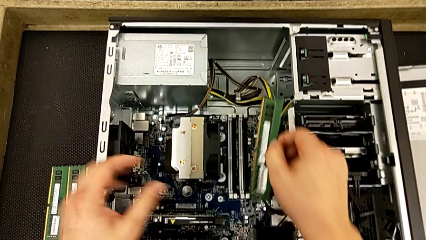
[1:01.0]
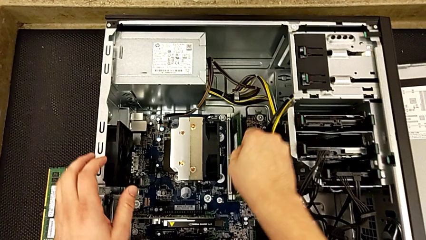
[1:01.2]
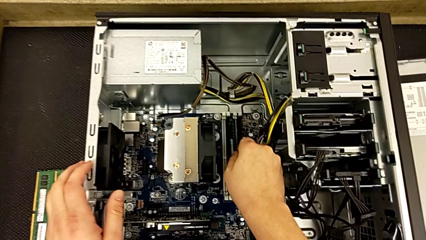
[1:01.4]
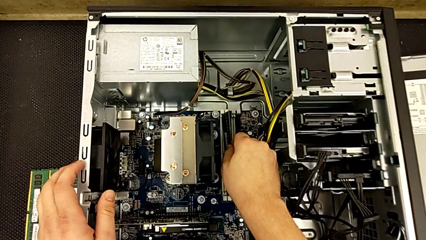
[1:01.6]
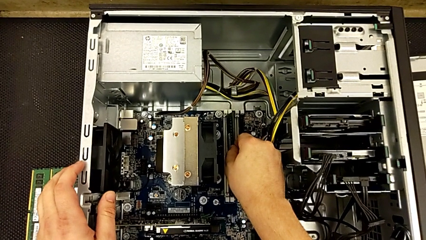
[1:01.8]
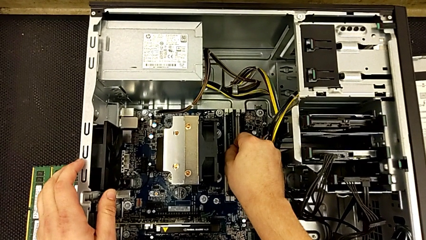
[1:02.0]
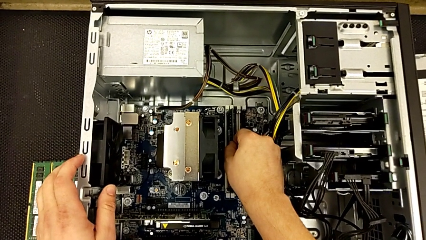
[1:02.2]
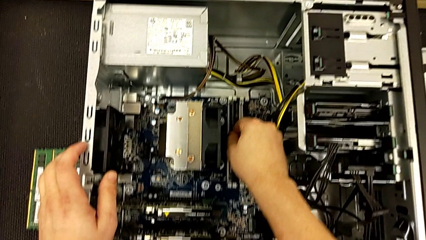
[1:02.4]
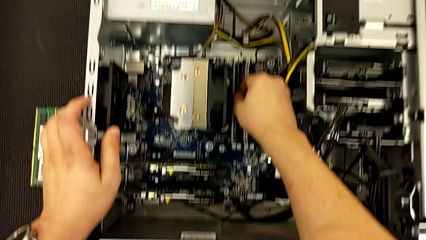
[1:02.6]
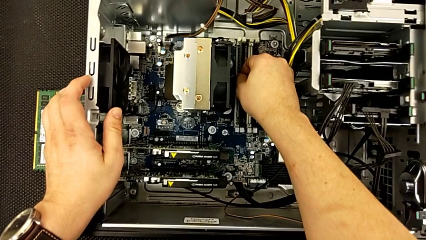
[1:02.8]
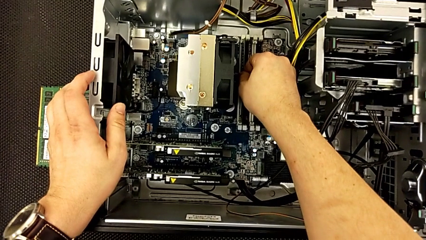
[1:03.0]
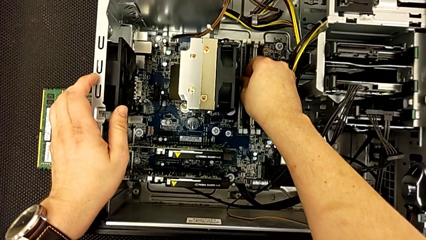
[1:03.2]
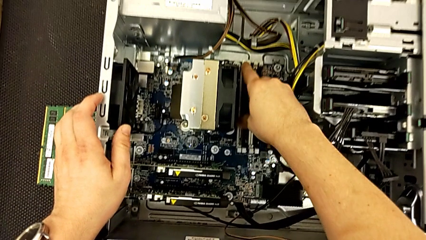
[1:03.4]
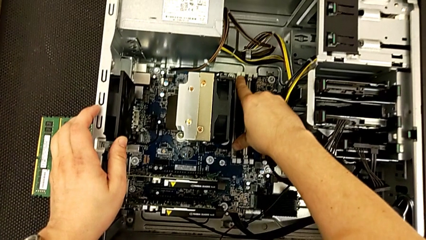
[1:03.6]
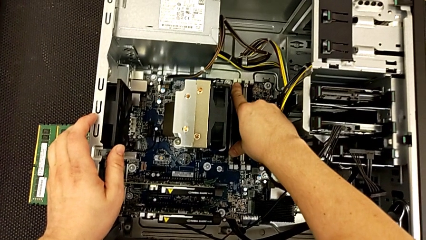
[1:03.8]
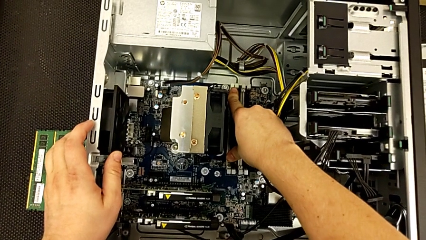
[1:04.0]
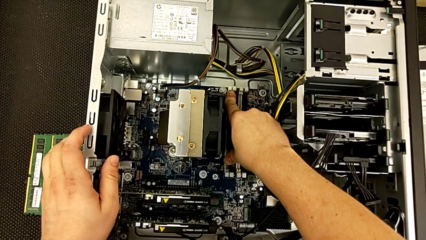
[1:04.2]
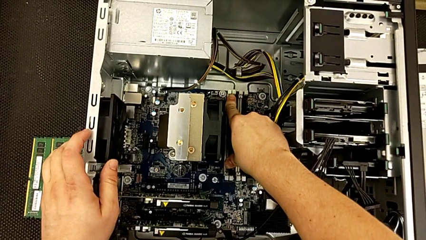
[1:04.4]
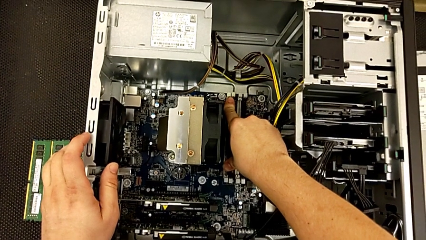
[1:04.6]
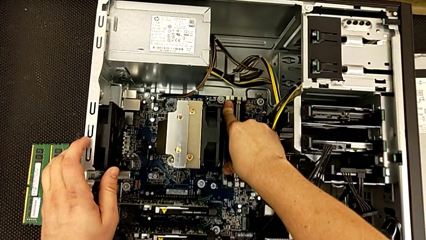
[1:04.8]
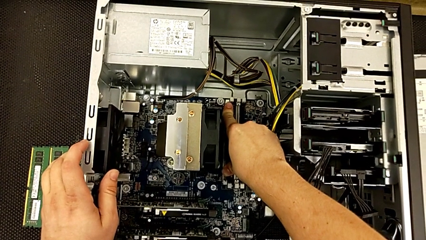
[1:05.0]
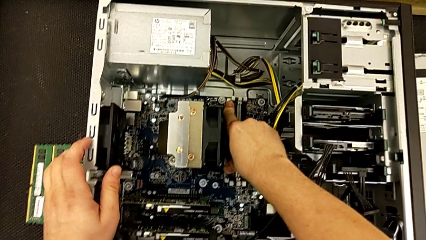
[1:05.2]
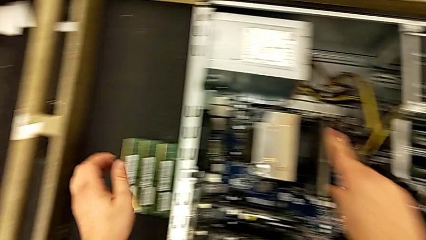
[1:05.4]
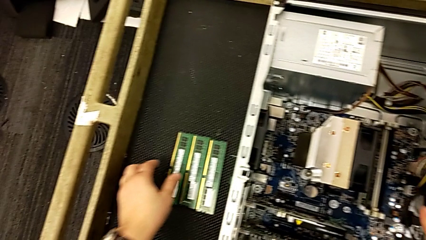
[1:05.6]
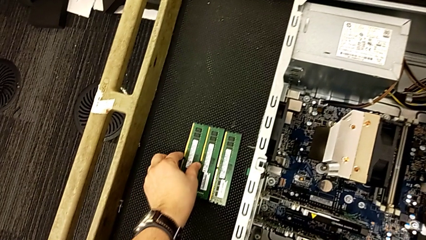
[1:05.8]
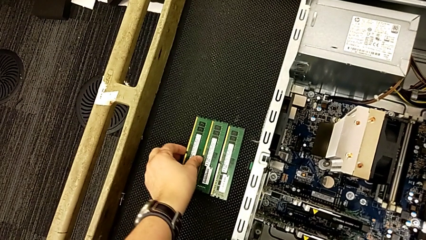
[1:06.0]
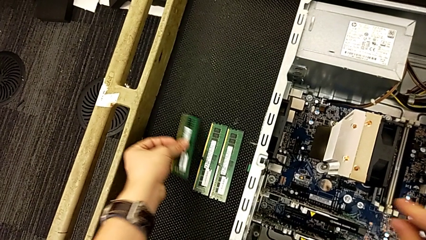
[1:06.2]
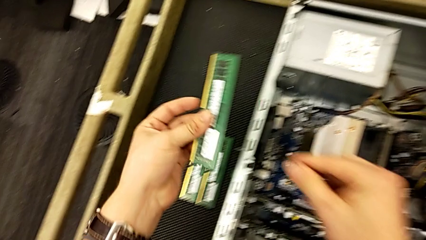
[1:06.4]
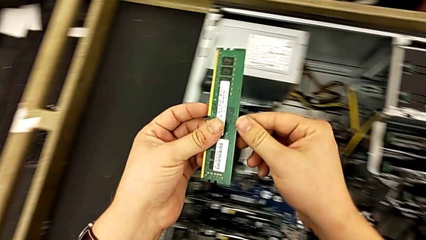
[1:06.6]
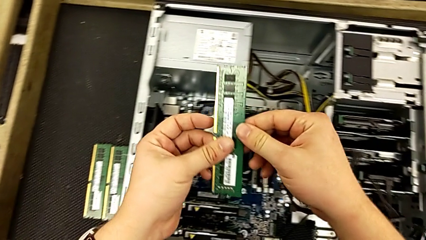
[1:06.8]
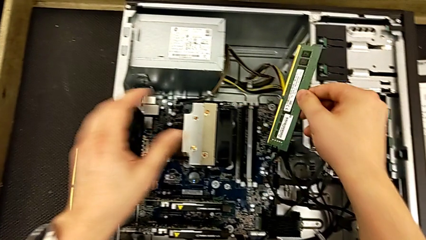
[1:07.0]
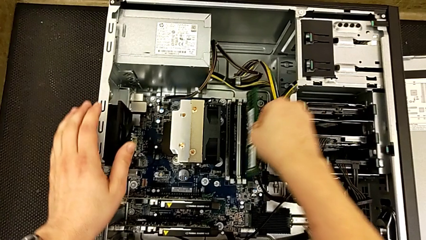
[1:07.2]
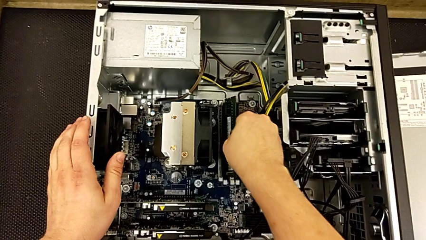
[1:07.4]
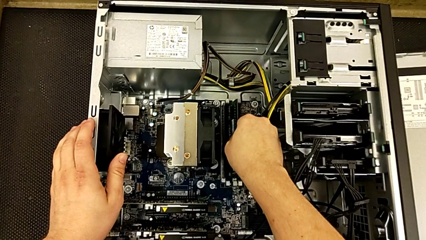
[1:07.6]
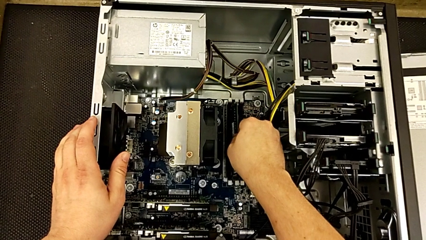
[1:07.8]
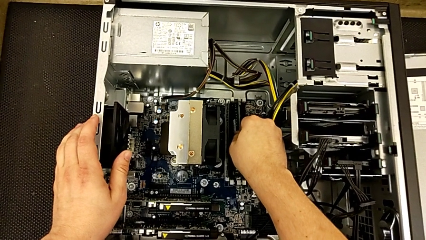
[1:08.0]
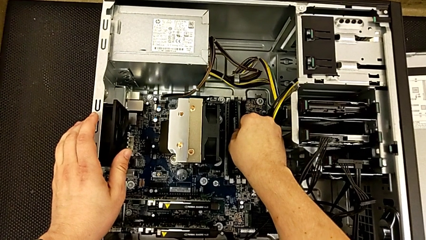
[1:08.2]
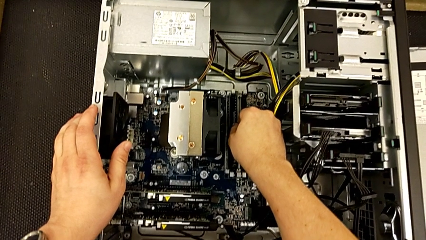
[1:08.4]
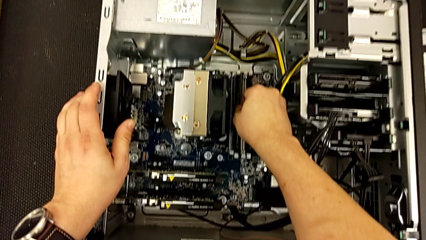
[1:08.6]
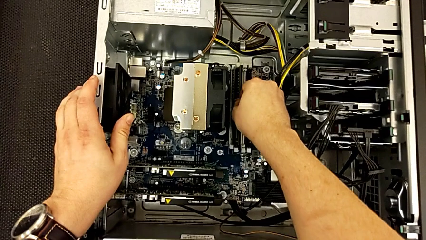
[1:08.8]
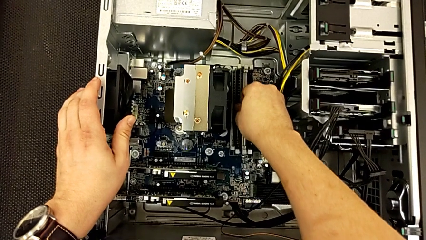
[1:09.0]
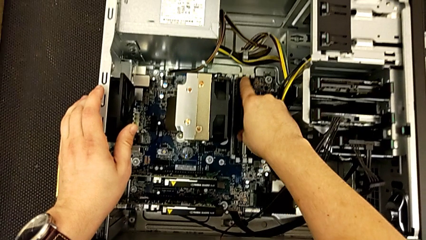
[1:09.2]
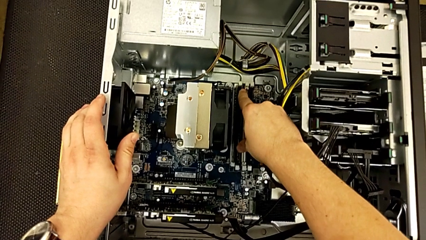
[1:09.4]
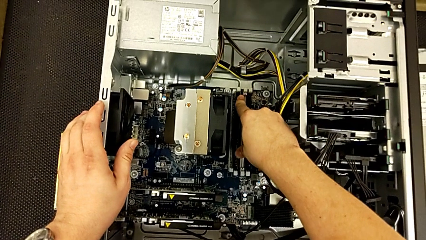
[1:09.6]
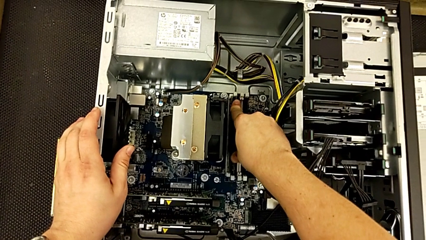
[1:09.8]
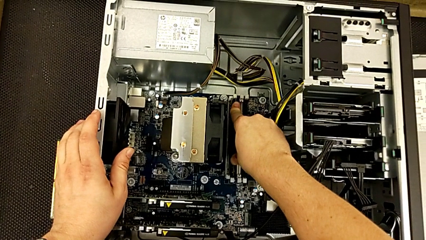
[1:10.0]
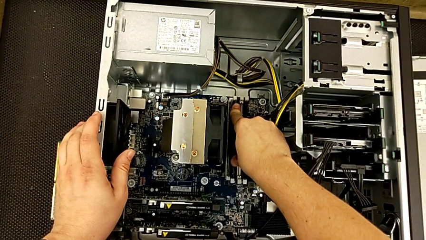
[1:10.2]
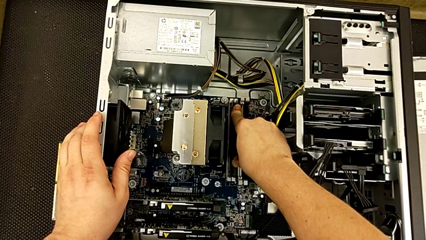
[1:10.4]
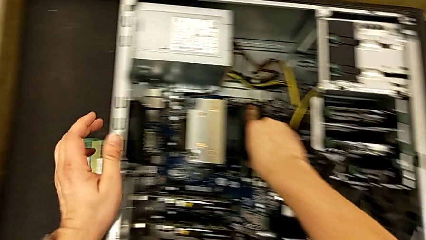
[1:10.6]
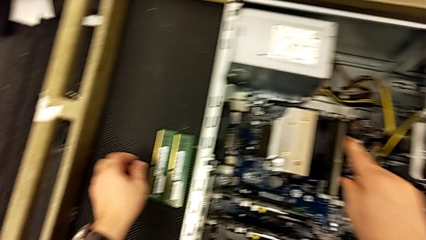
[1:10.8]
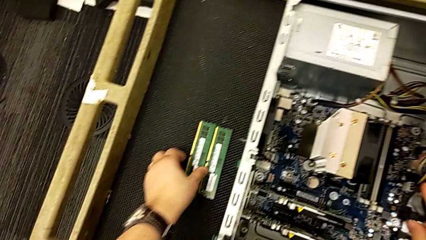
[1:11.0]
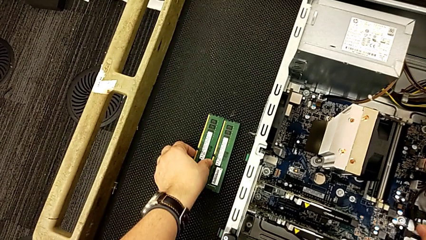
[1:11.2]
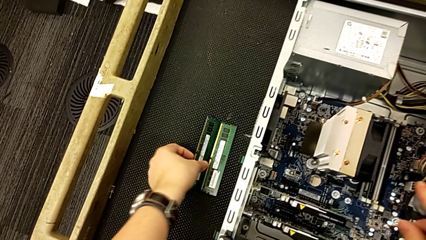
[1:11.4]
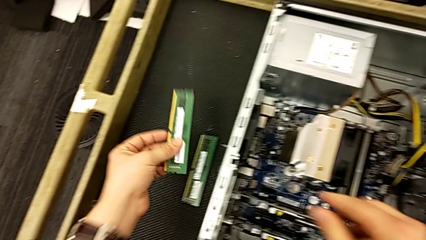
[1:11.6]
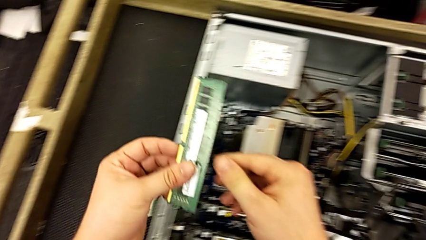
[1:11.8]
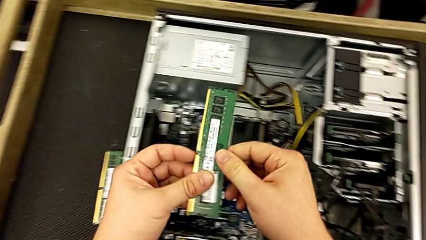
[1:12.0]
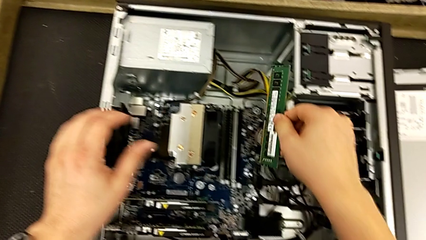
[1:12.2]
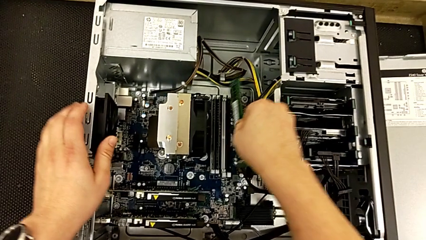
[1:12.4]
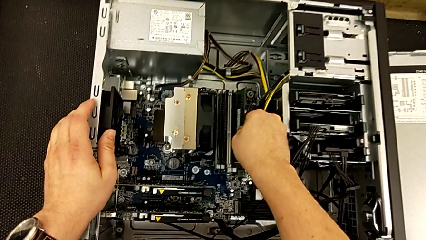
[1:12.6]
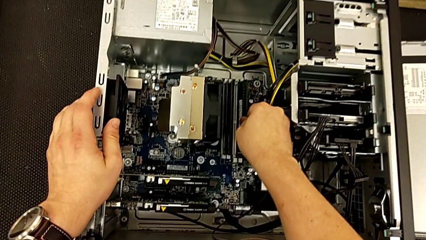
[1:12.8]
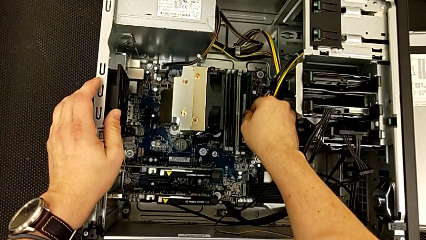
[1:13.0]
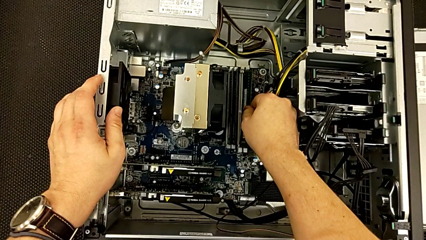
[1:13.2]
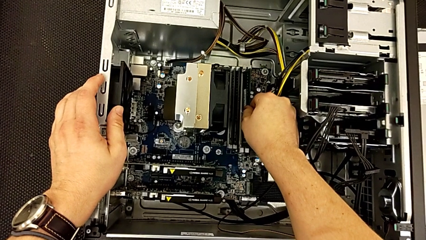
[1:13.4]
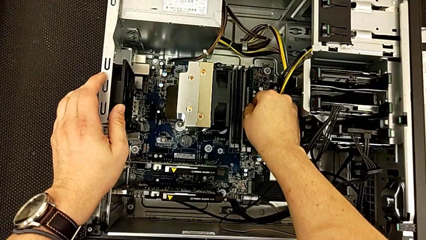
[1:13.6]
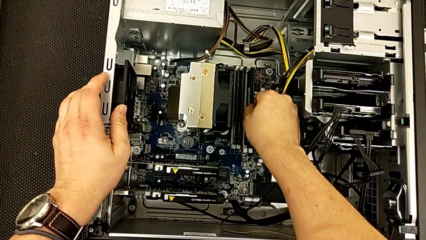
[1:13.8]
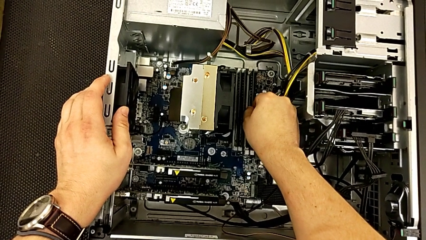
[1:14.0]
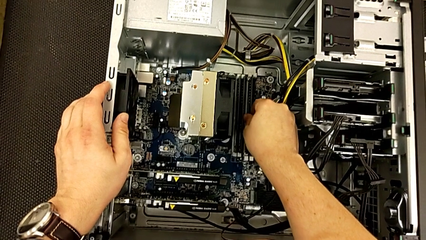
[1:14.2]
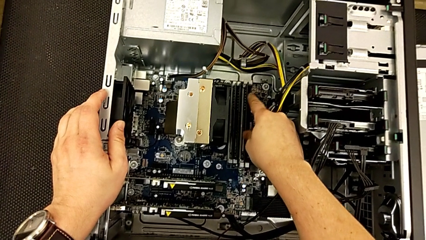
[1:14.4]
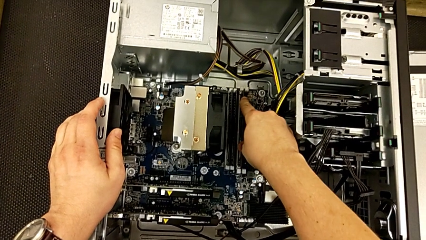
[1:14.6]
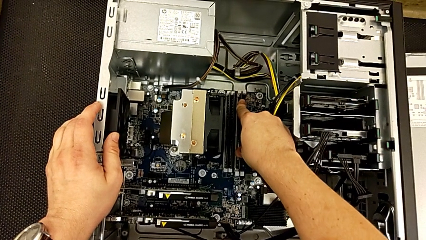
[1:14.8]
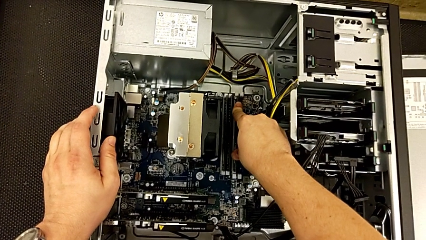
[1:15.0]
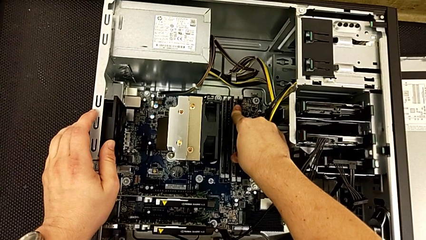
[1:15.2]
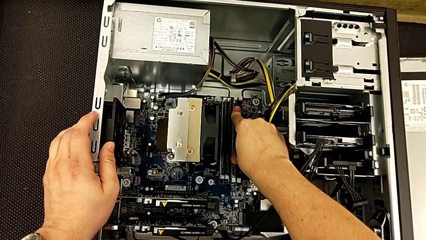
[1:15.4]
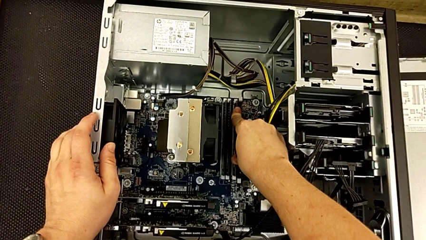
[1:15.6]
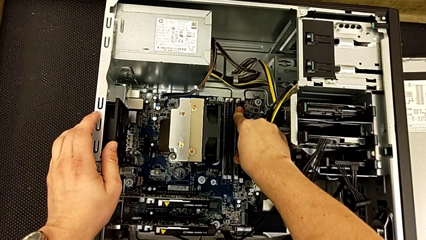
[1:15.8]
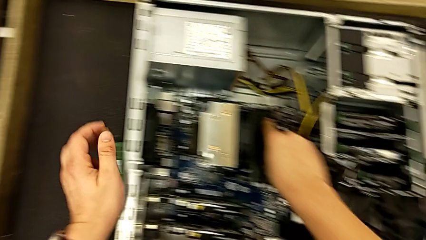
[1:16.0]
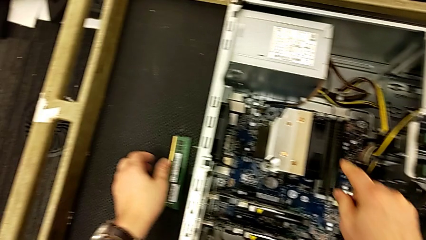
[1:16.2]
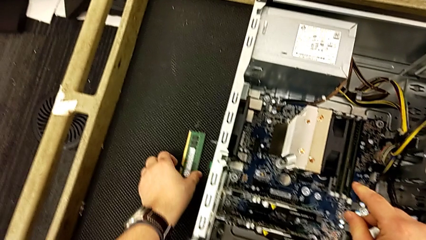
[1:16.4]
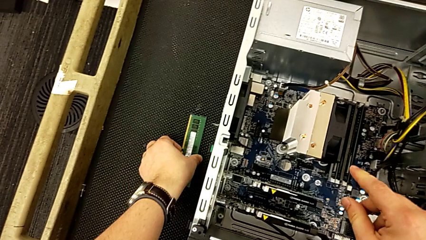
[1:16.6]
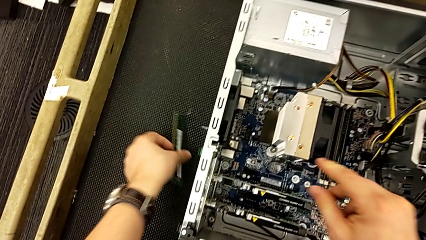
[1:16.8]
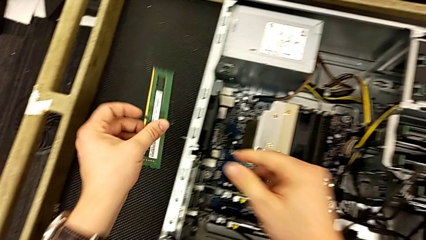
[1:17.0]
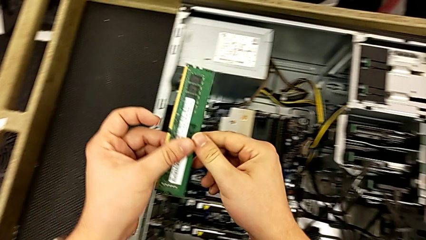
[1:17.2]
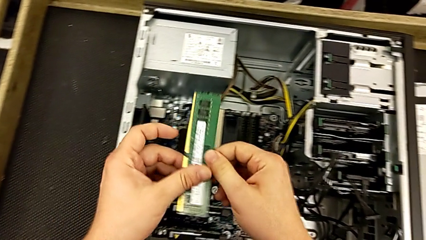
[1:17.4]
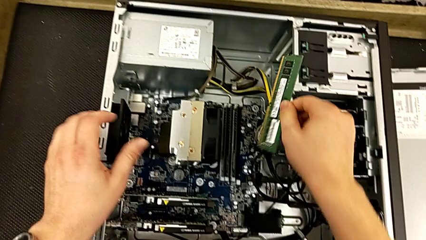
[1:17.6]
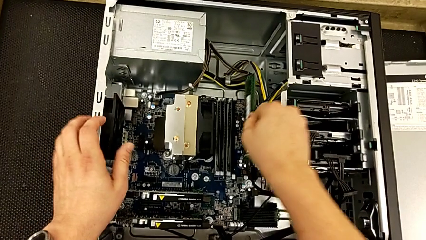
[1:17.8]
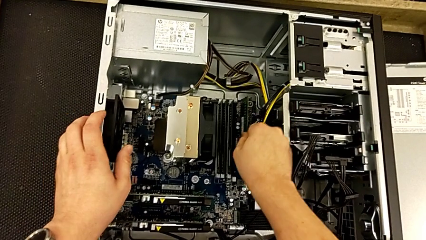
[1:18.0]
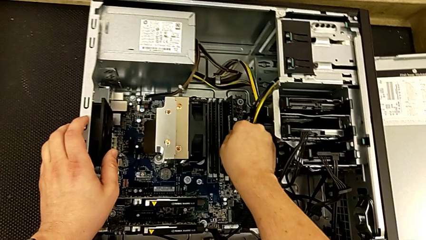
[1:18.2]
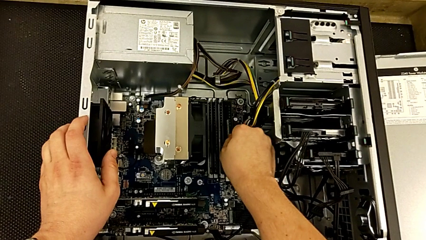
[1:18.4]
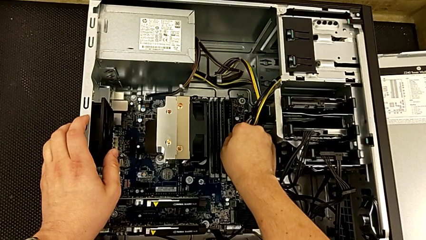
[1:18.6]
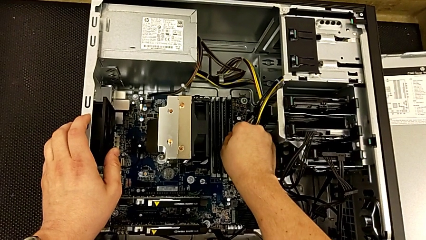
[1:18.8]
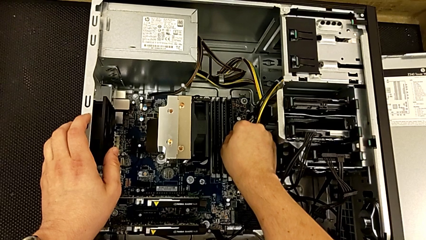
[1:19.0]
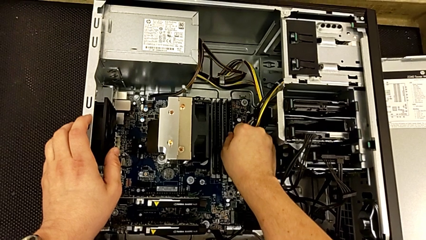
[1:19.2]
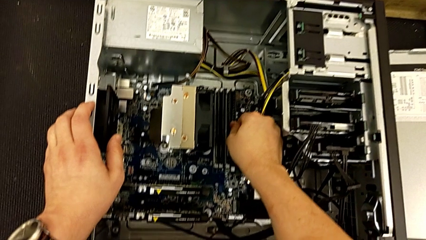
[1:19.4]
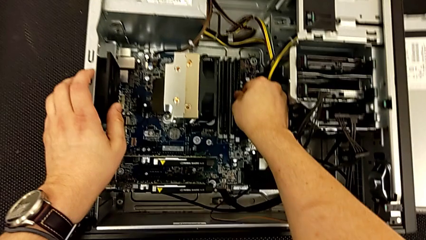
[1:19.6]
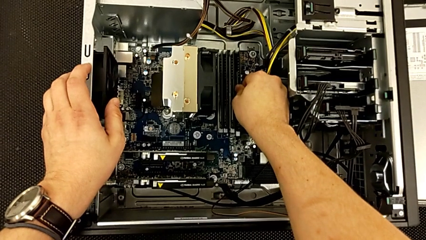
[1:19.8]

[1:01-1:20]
The camera wearer is installing the RAM onto the computer. They begin to assemble the RAM.
